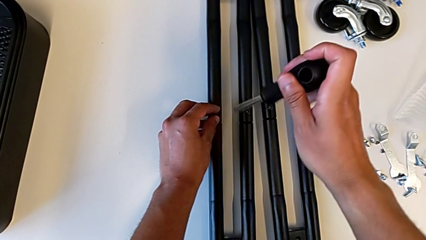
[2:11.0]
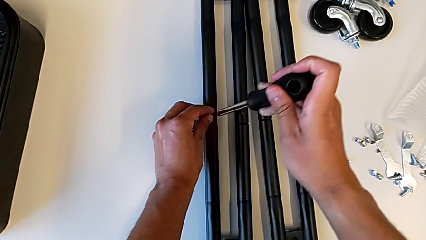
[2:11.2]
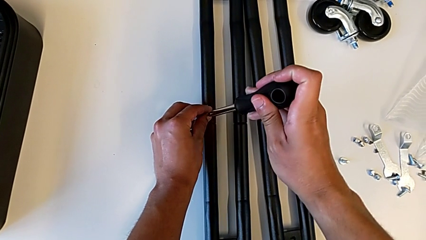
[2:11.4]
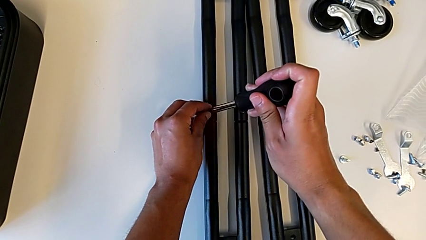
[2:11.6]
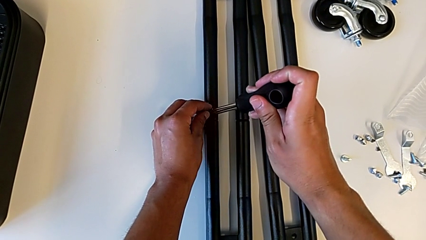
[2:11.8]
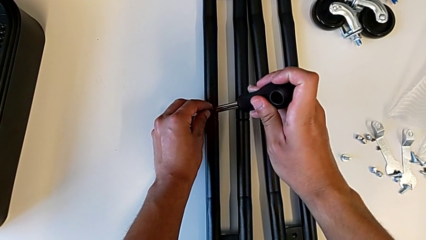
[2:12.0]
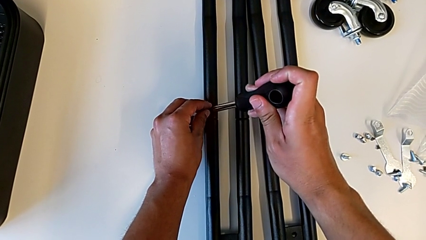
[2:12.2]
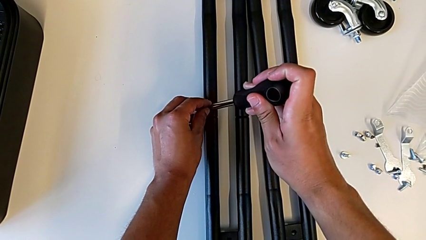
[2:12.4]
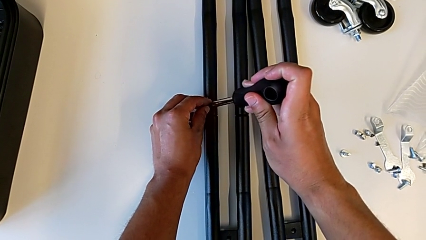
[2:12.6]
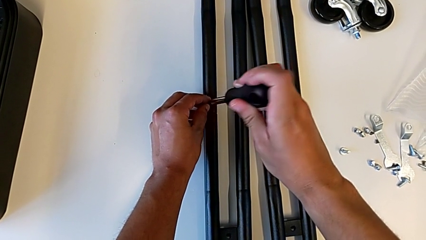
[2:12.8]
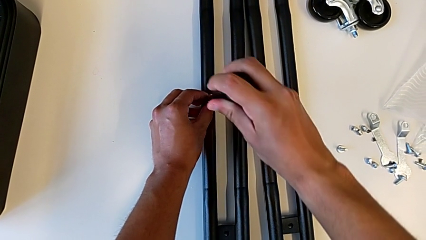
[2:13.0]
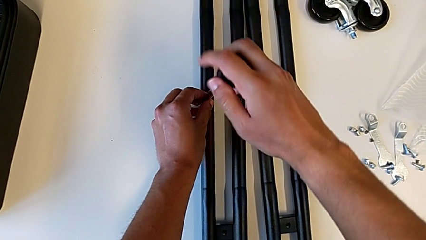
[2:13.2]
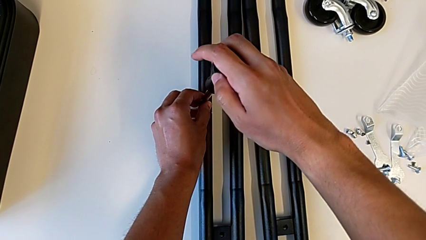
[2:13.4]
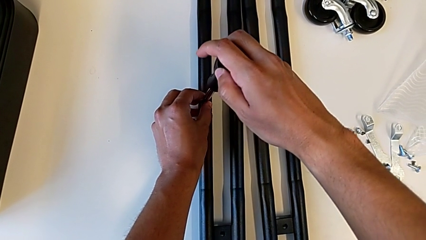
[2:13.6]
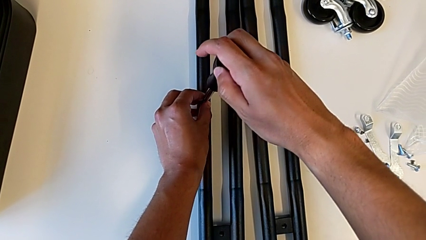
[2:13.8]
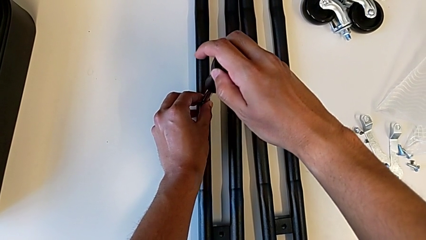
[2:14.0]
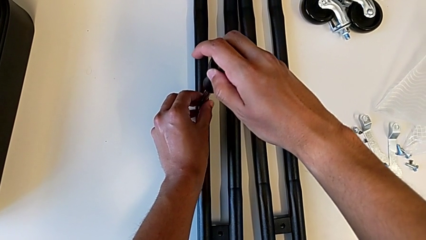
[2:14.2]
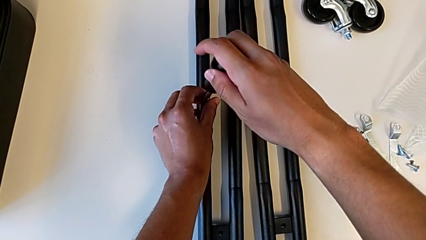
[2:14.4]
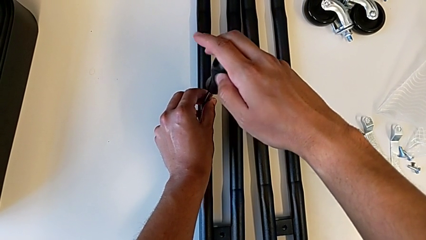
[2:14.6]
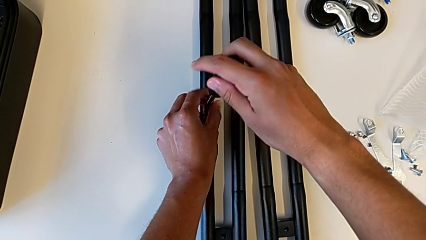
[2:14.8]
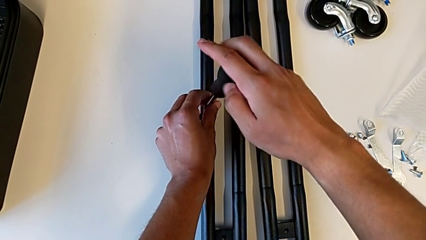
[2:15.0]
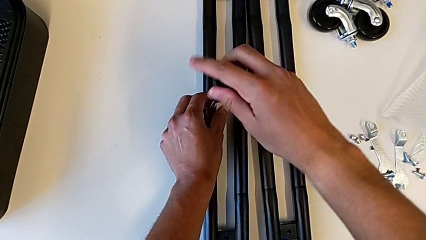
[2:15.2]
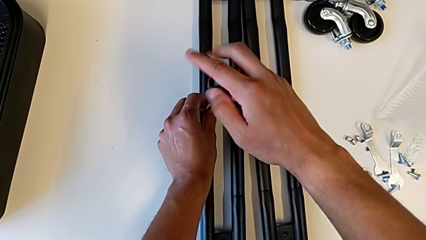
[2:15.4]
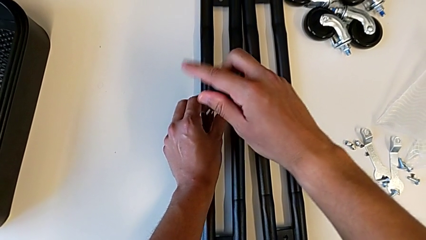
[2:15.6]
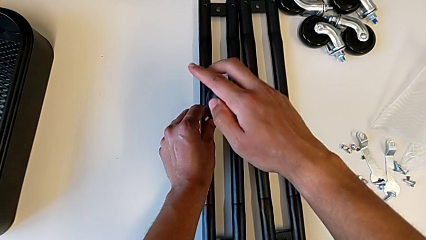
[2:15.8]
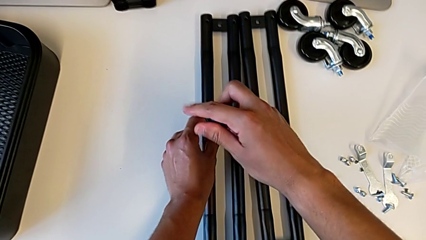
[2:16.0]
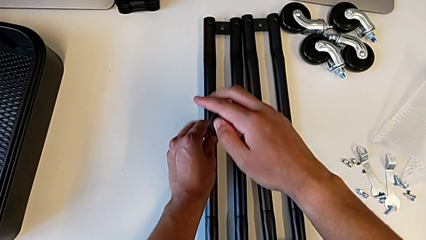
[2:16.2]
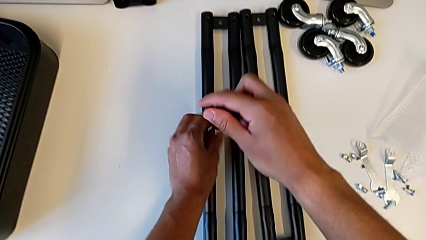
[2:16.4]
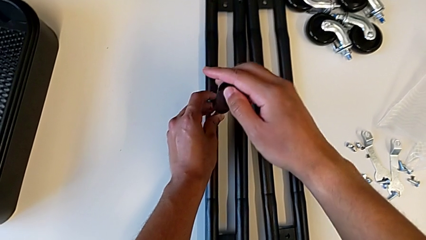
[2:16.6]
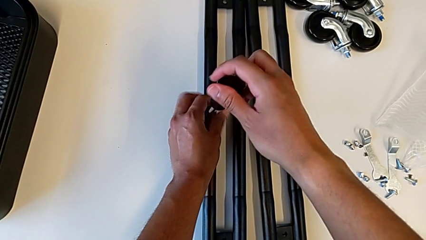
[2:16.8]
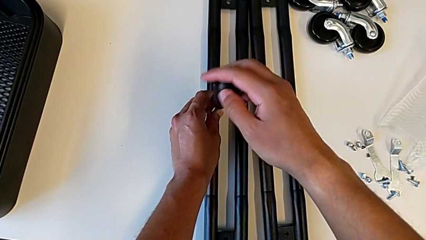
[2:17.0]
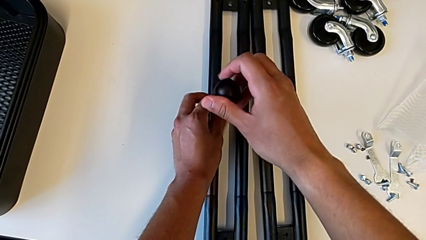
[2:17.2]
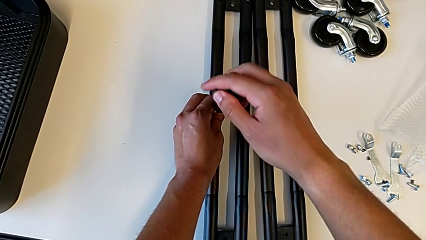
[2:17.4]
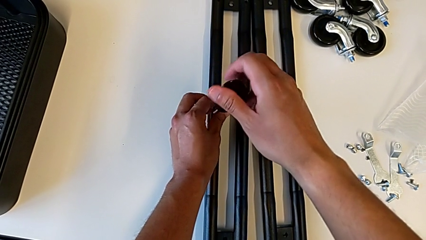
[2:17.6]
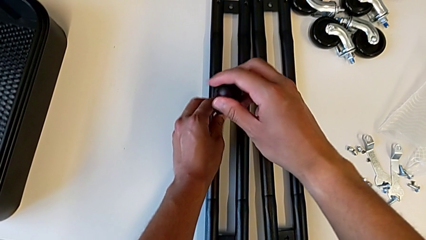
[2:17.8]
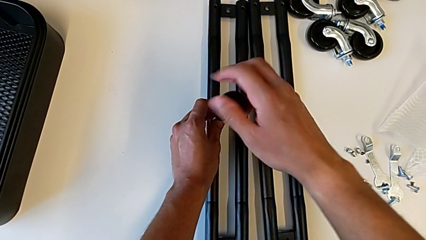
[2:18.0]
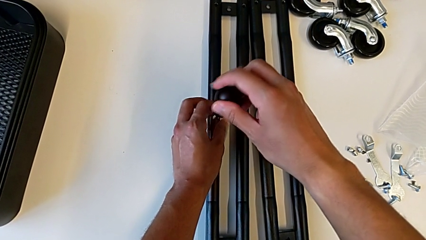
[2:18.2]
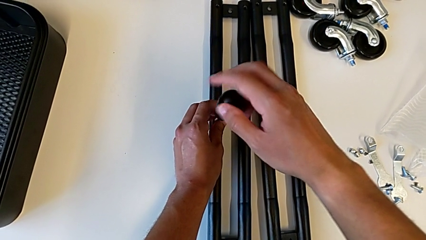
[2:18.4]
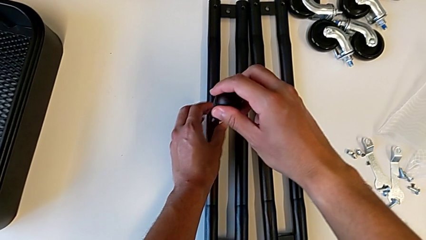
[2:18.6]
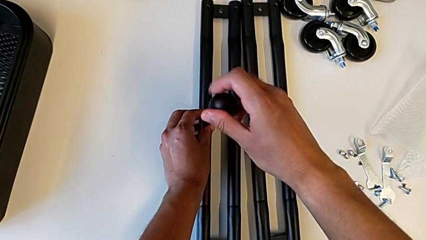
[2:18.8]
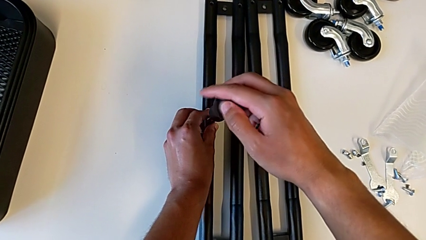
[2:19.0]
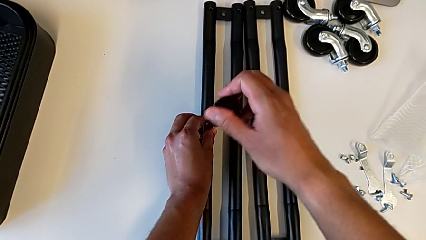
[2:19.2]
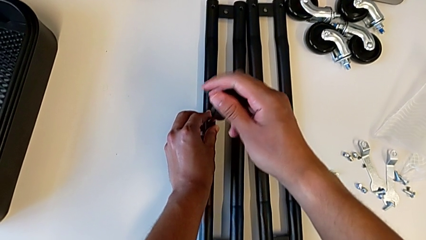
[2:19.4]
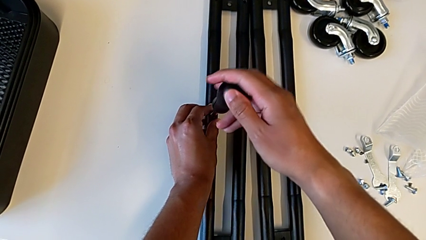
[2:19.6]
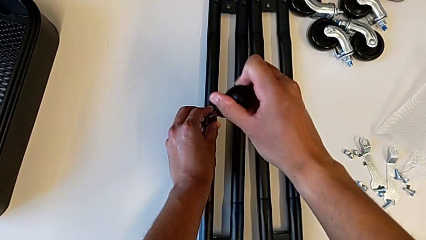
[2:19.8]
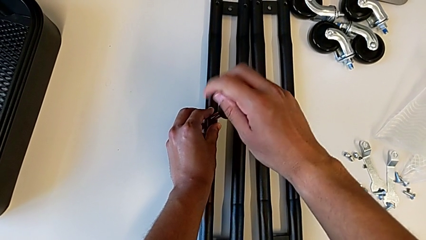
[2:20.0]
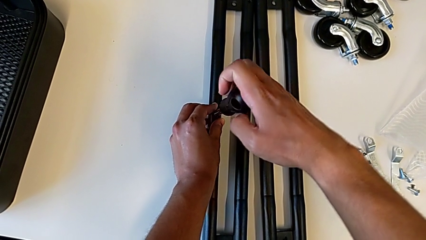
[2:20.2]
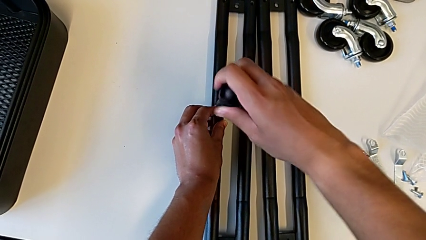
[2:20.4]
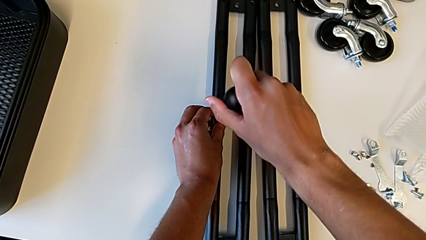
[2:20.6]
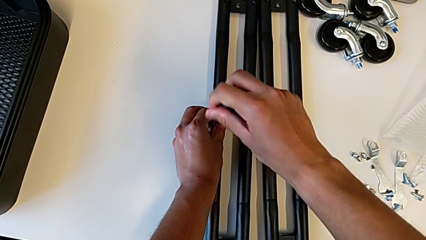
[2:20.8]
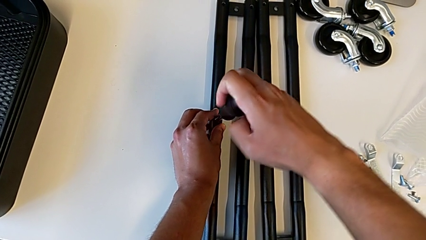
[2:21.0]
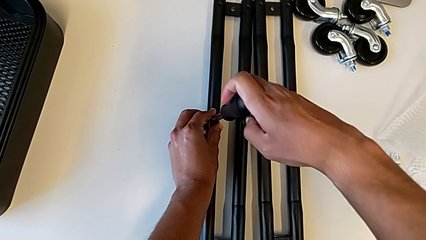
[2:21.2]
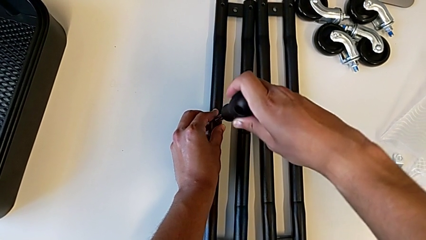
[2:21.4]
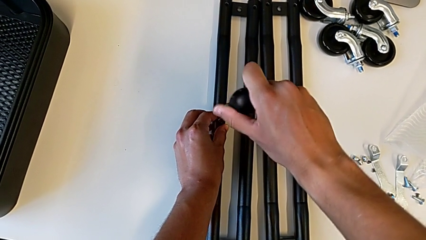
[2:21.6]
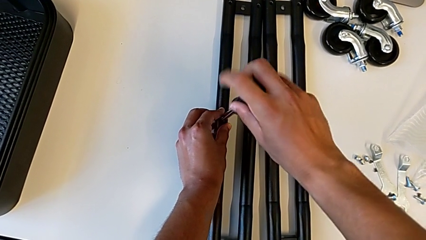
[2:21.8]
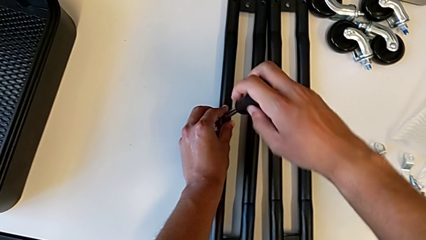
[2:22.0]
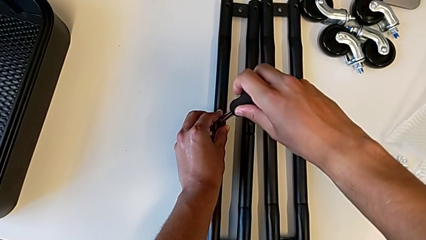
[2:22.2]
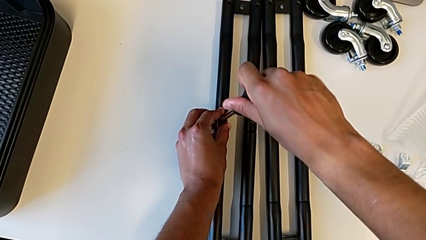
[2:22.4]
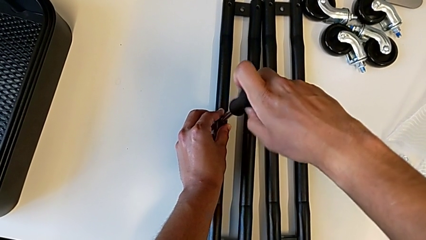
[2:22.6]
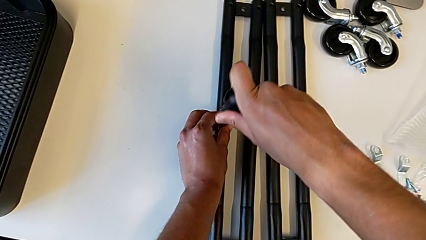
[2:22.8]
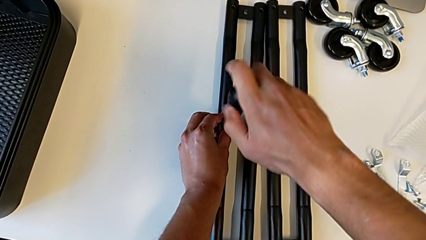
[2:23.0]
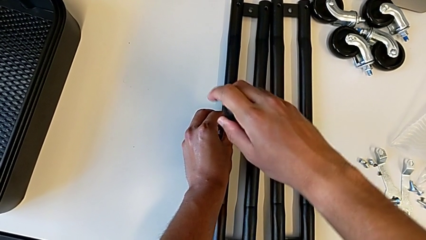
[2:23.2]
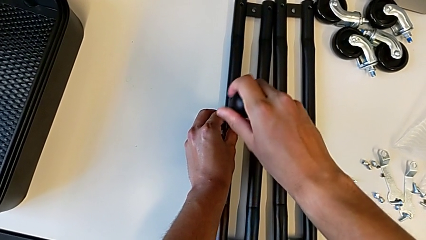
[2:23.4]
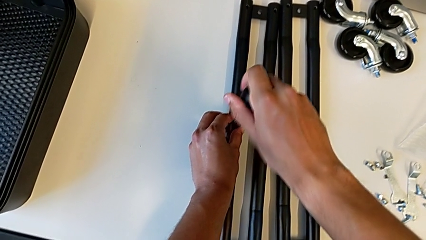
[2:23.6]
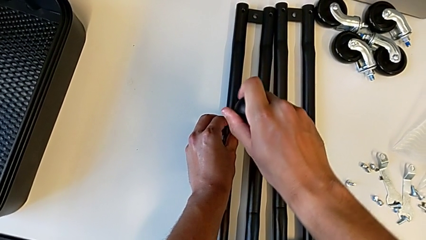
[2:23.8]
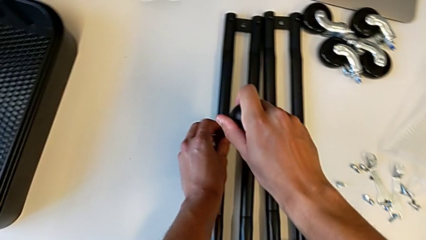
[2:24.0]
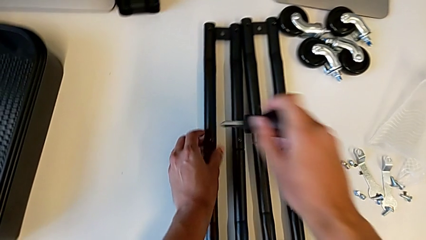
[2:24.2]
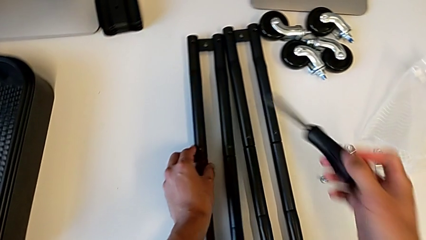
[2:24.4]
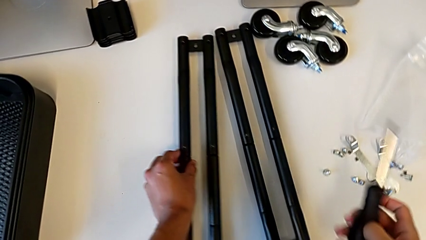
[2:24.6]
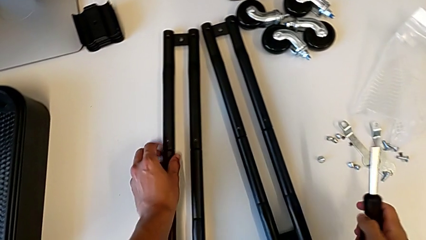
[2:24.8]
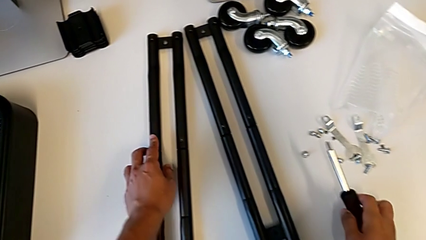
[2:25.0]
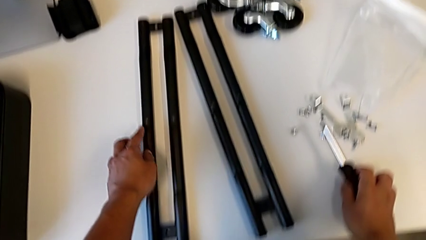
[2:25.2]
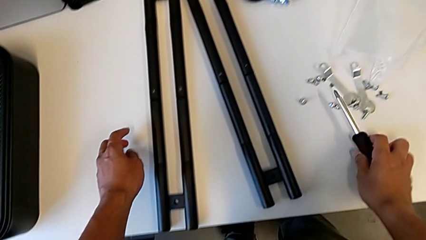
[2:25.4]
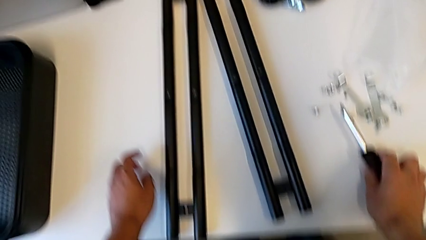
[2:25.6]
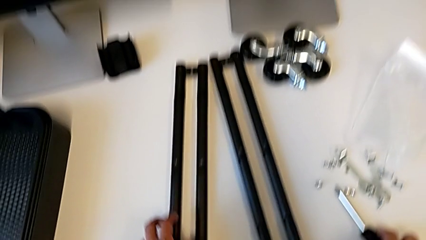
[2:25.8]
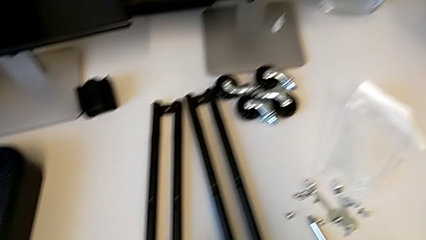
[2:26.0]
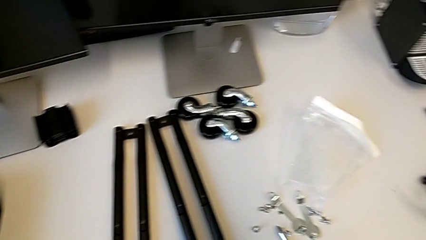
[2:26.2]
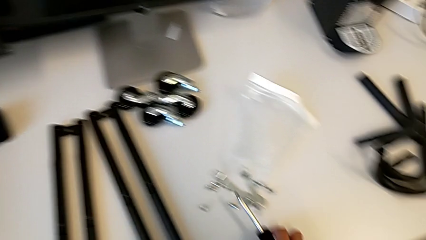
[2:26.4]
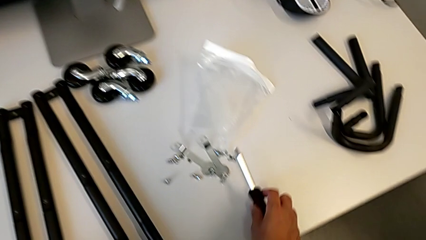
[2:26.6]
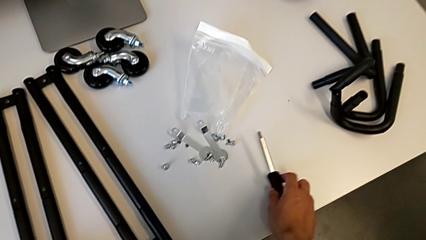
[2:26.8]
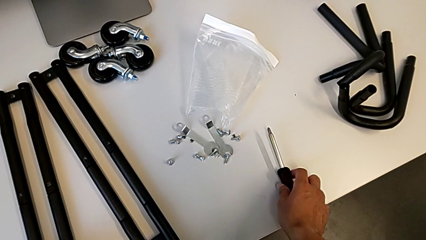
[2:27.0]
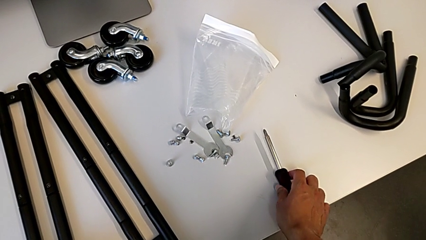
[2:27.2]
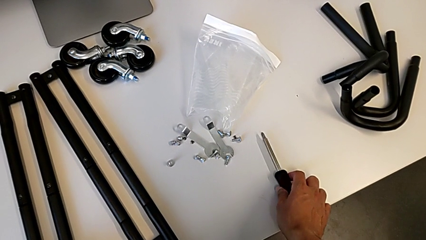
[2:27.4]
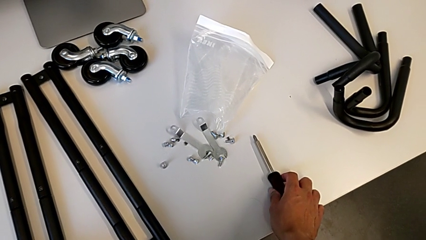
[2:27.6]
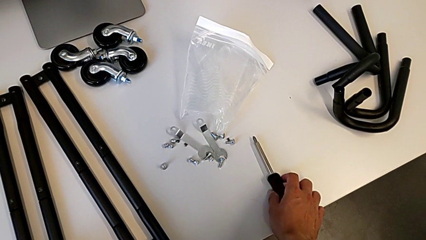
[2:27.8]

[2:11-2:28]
The camera wearer is screwing the second pair of side bars. They insert the second screw and hold the screwdriver.
